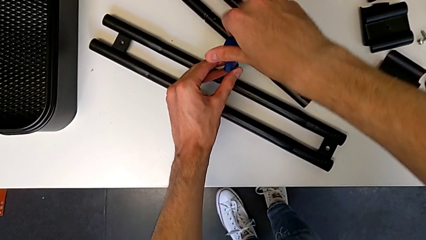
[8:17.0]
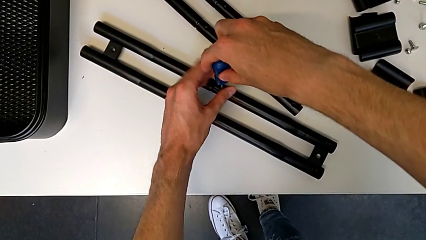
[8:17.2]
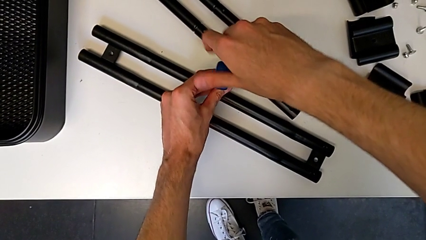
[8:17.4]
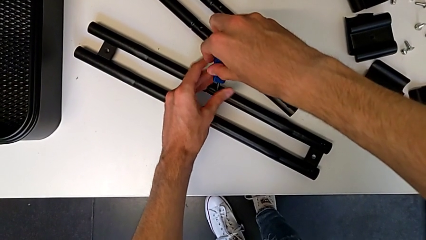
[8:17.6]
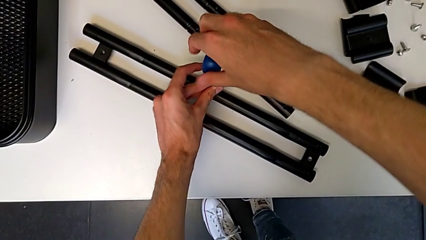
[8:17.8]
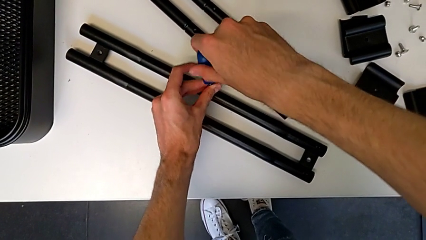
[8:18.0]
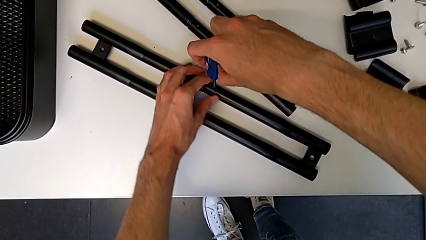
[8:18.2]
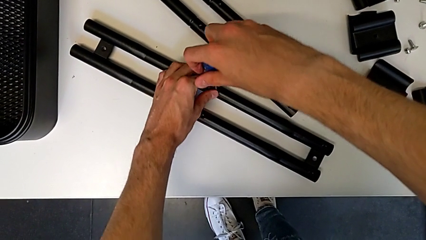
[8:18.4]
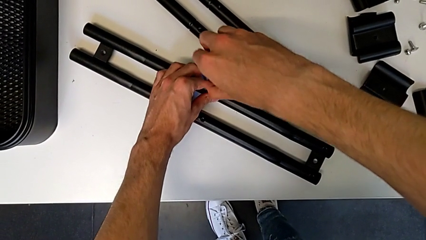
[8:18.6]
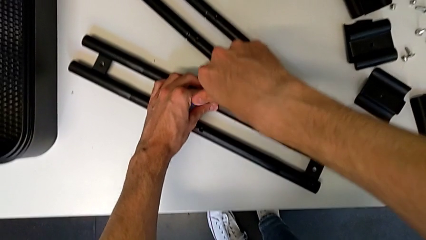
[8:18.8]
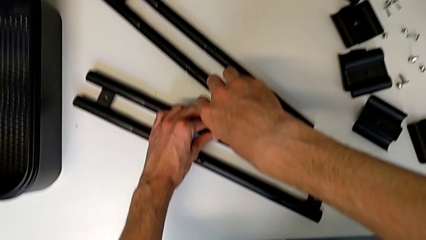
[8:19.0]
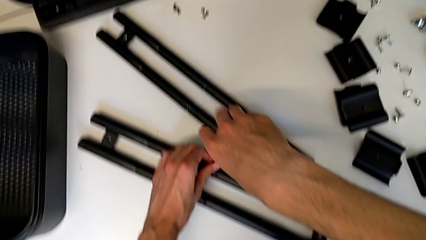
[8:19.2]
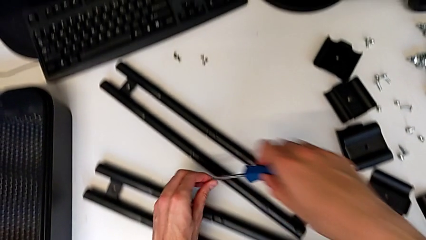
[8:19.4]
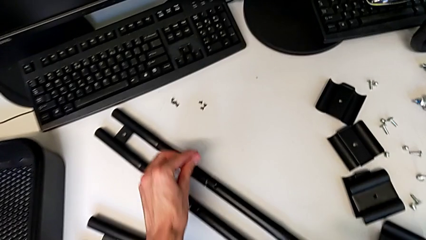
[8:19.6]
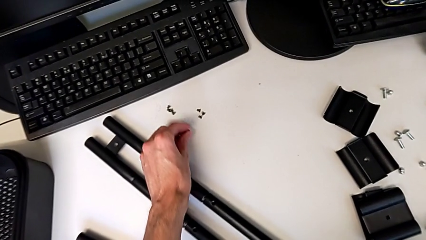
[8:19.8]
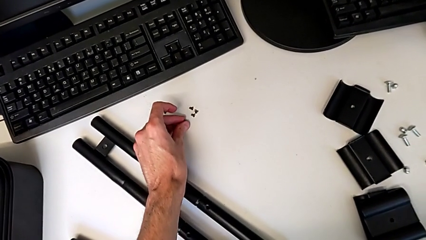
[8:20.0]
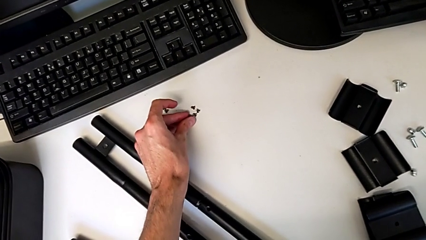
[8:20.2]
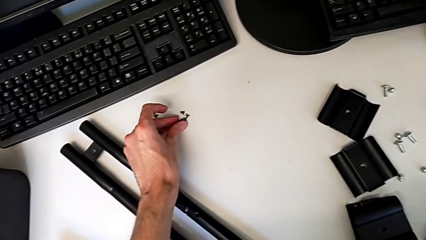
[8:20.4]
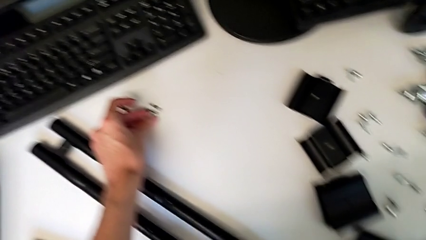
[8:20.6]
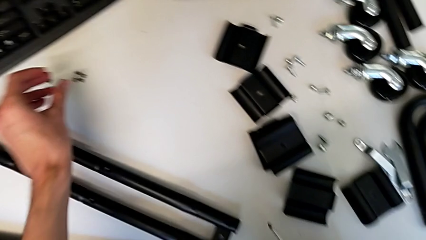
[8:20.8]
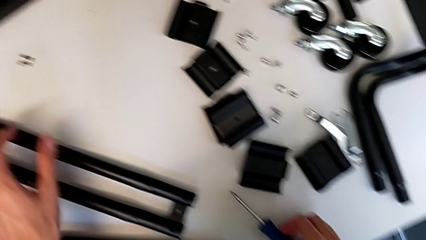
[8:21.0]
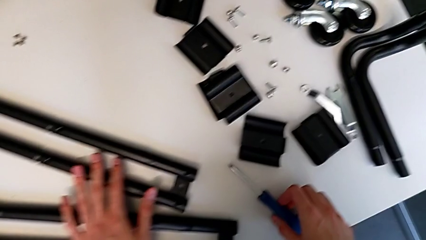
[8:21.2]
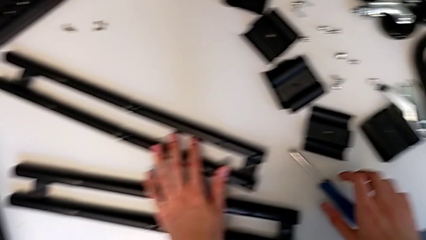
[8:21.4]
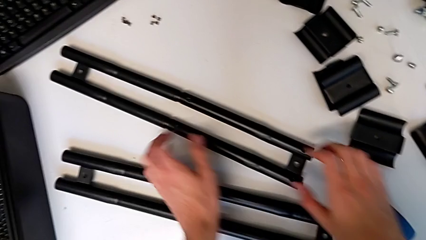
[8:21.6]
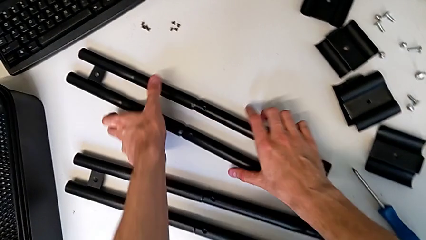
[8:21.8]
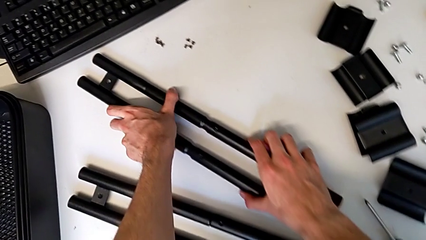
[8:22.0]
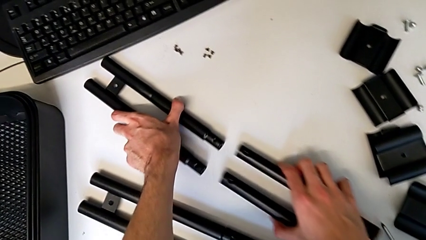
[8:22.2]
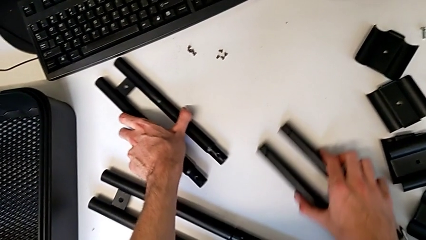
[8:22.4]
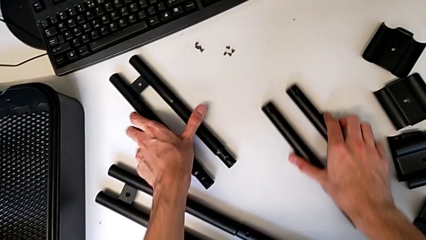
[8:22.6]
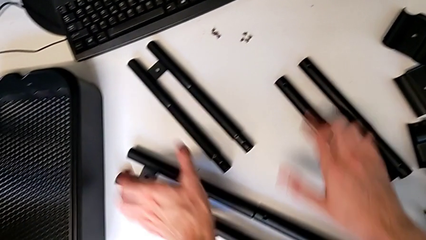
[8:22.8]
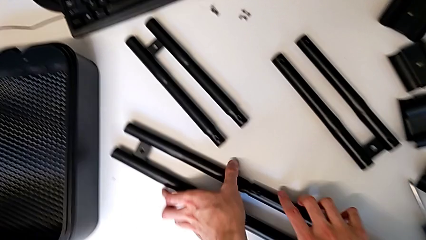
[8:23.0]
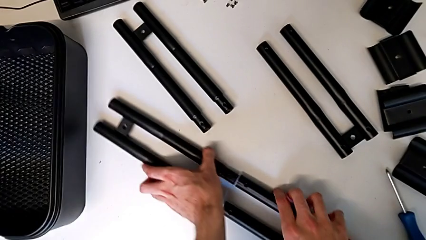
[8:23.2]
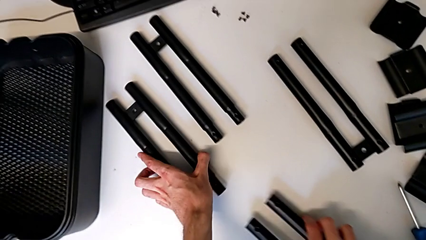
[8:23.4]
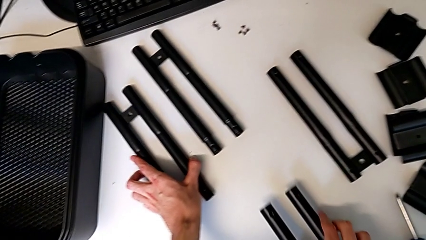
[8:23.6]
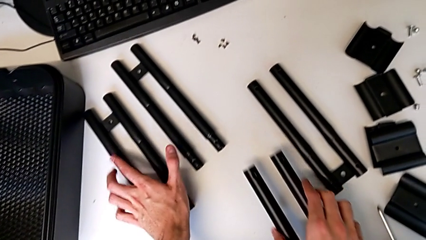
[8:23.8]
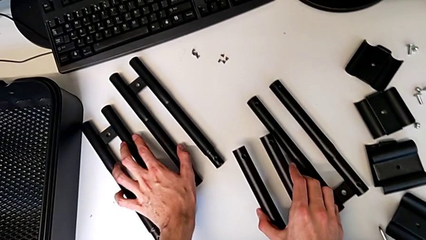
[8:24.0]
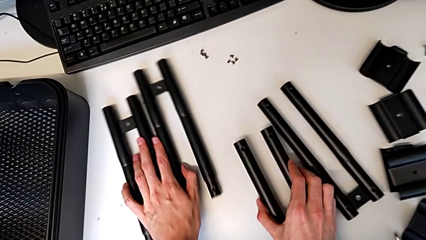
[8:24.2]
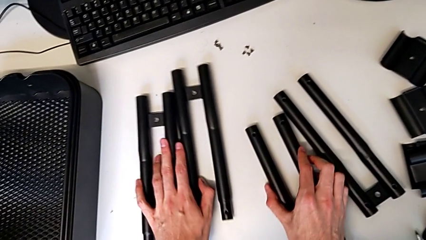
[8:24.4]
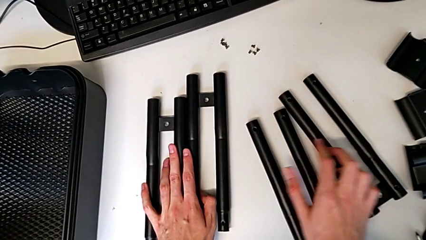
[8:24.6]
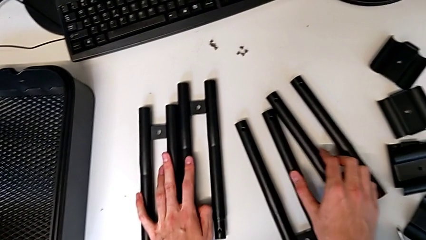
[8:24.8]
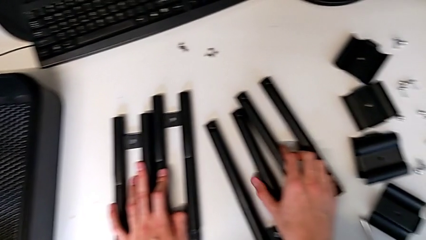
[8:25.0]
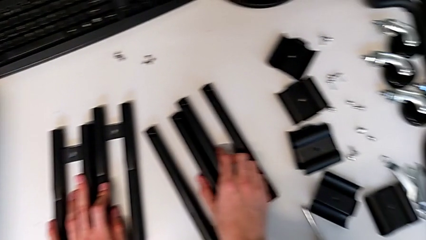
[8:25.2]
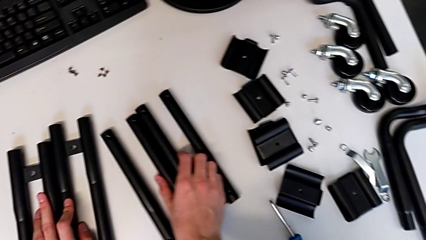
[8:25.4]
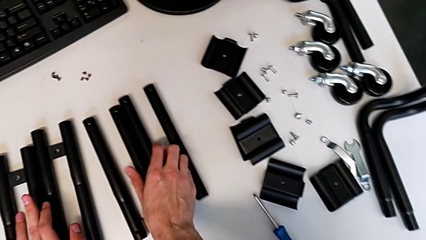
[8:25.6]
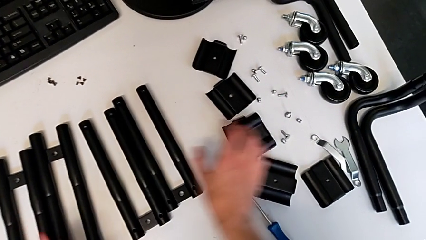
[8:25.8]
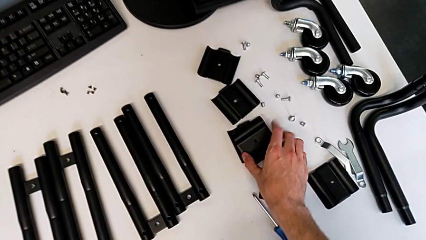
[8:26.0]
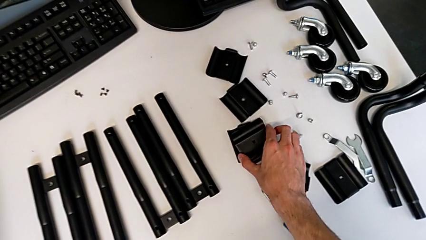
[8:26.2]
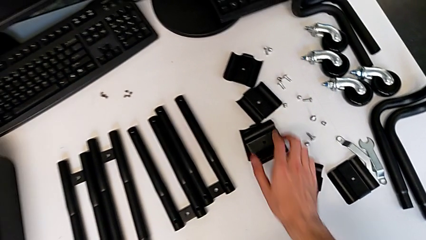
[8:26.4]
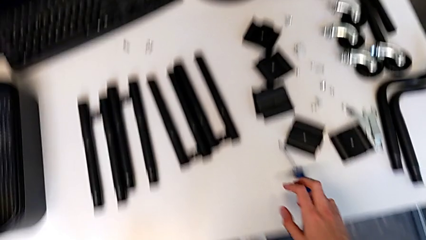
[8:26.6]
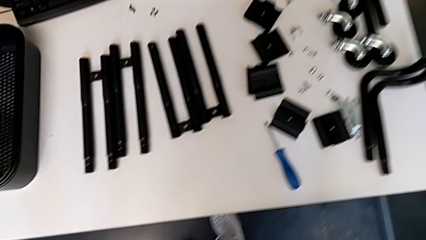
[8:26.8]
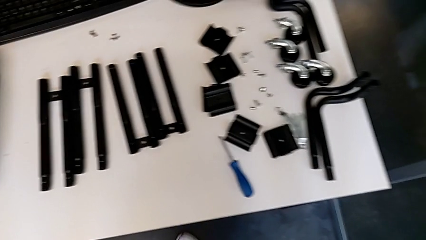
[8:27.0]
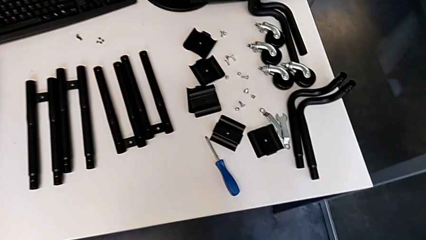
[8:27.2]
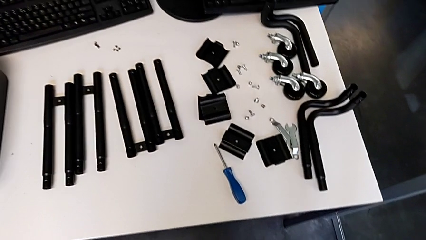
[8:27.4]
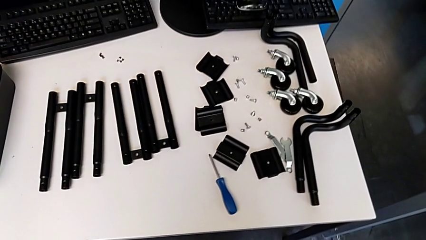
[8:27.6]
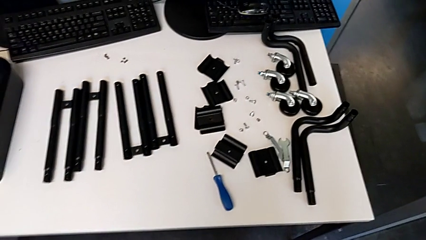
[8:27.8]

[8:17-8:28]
The camera wearer is disassembling the screws on the right sidebar. They unscrew the screw, withdraw the screwdriver with the right hand, disassemble the screw with the left hand, place it and place the screwdriver. They disassemble the leg twice, slide it and slide the bracket.
